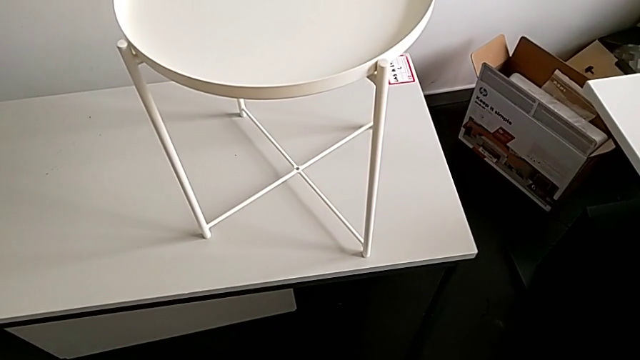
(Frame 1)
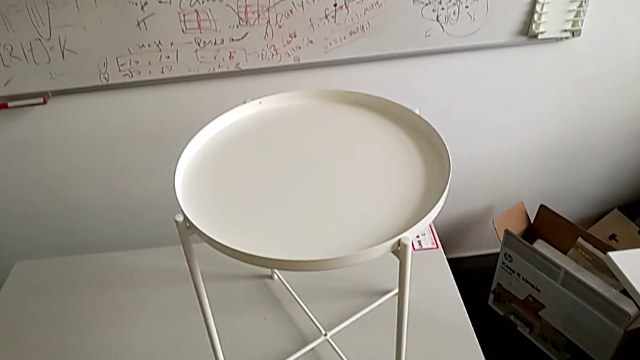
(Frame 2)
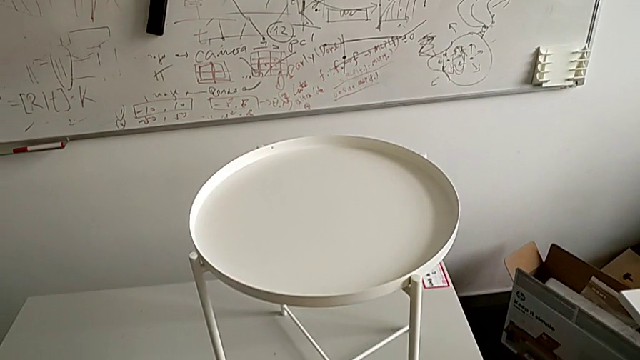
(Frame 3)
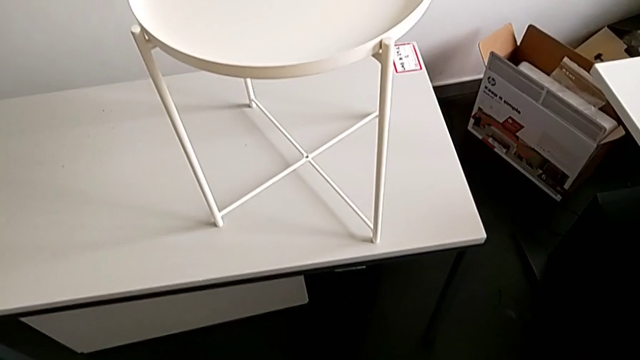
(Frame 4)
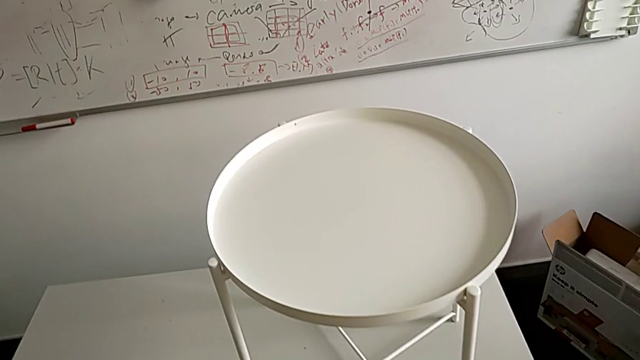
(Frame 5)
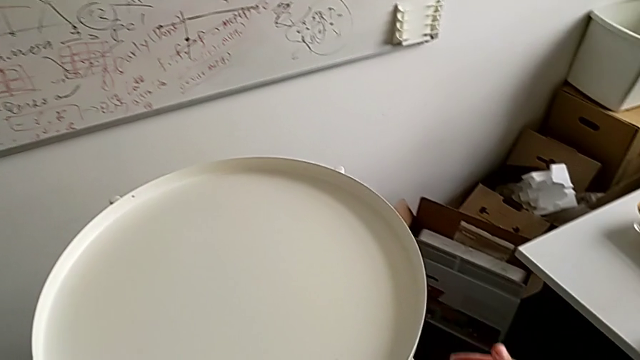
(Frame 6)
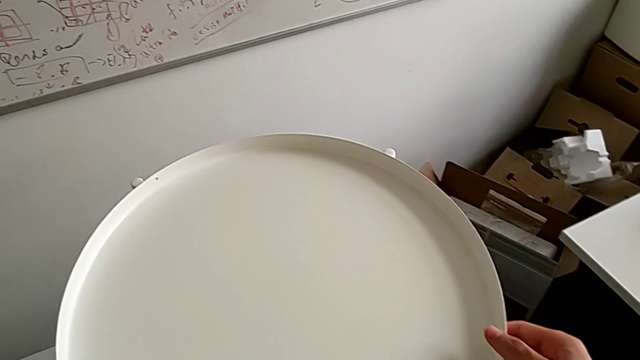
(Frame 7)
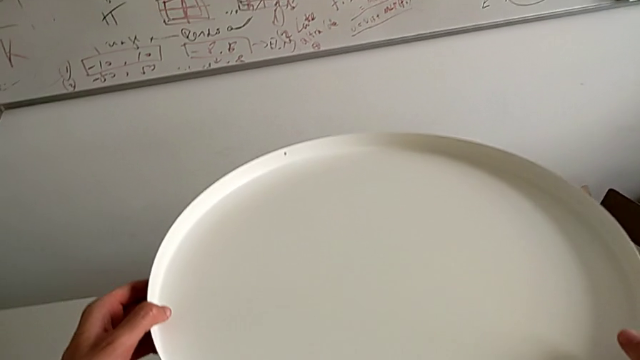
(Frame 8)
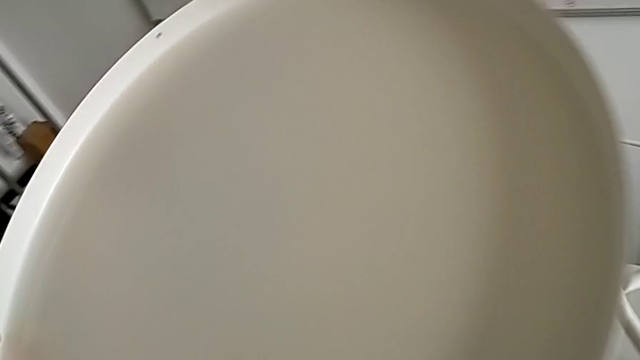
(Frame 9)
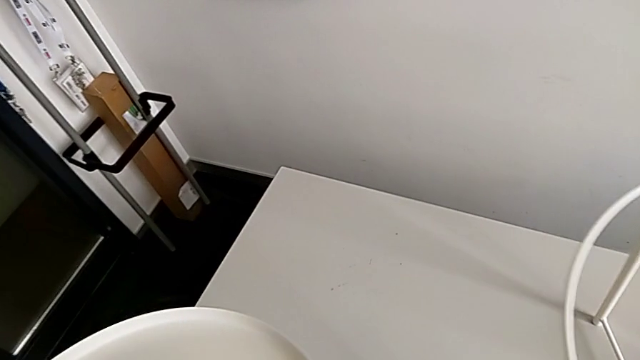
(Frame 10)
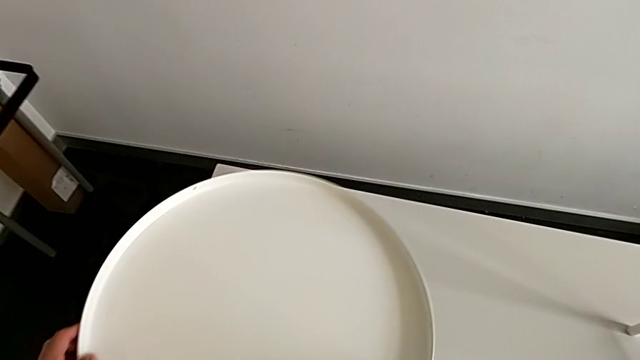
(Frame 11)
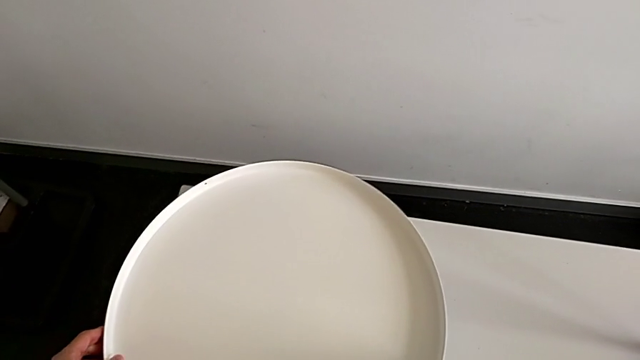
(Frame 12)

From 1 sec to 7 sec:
The camera wearer disassembles the top tray of the table. They approach the tray, disassemble it and place it.

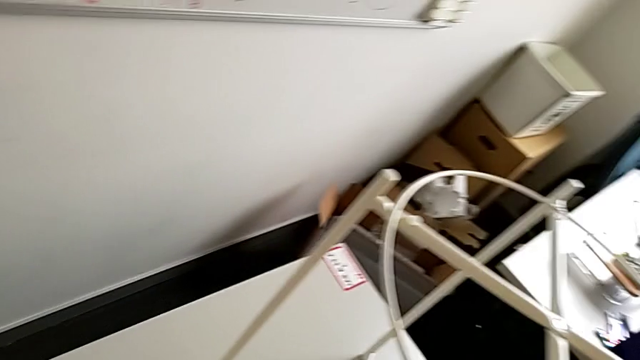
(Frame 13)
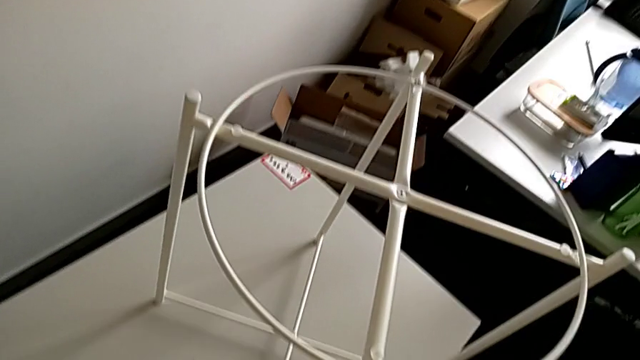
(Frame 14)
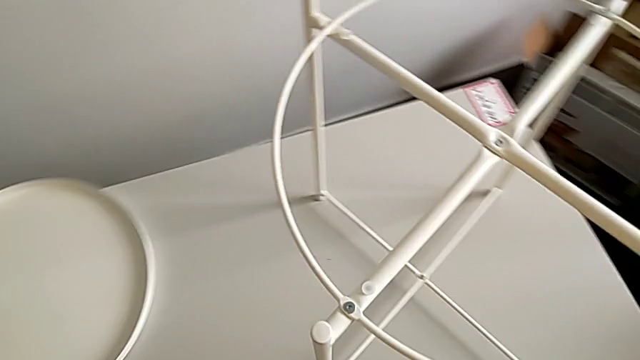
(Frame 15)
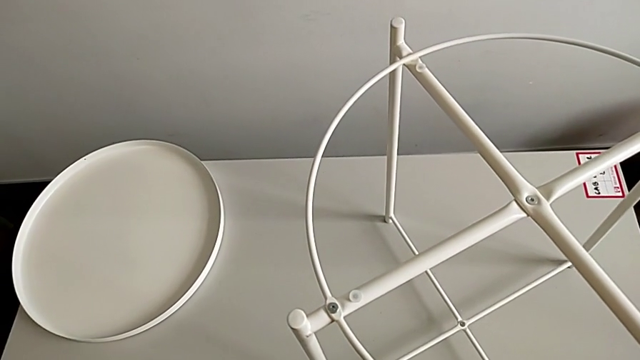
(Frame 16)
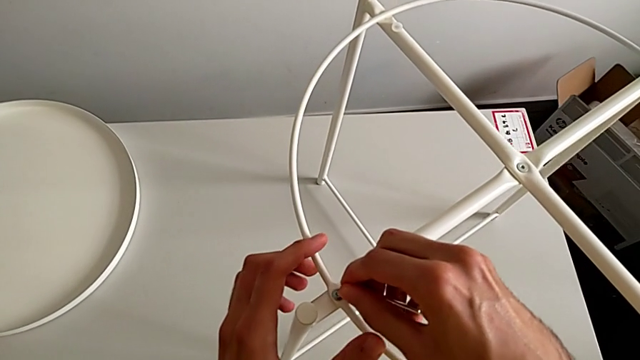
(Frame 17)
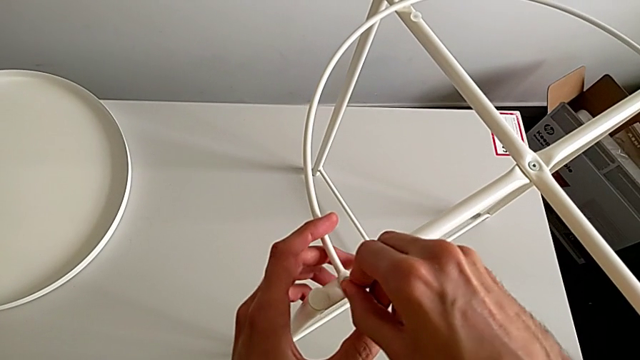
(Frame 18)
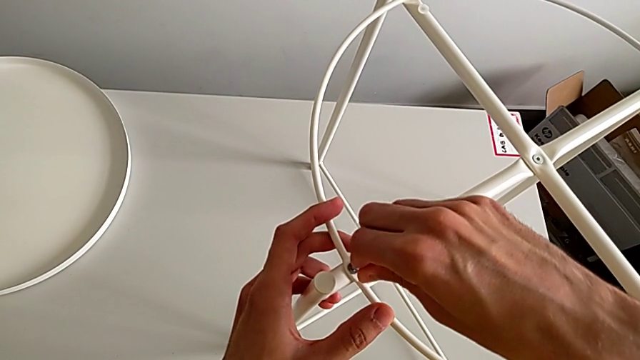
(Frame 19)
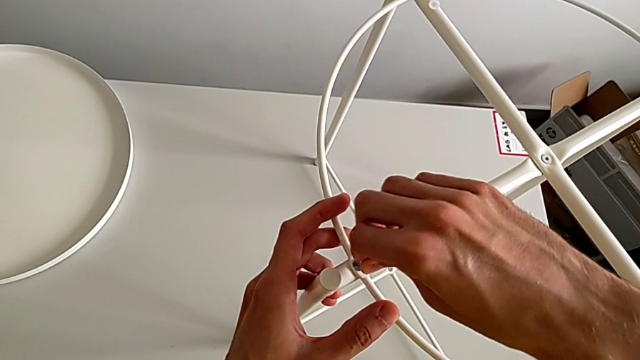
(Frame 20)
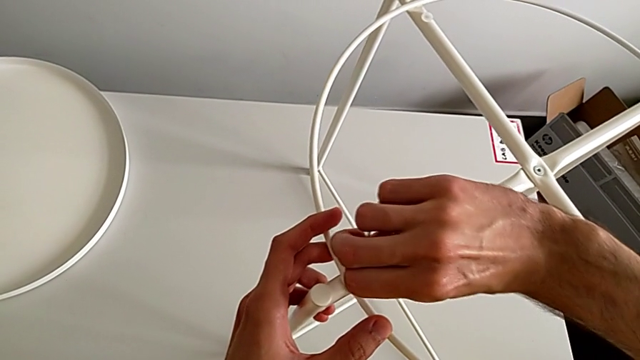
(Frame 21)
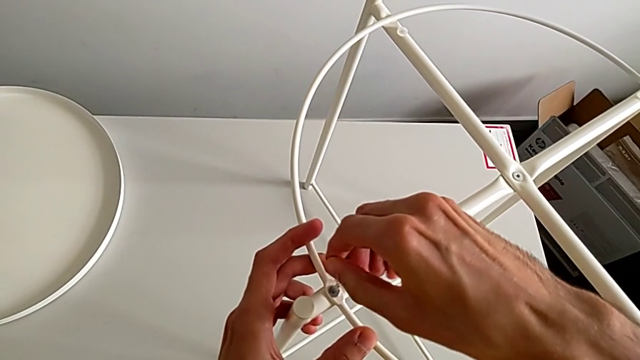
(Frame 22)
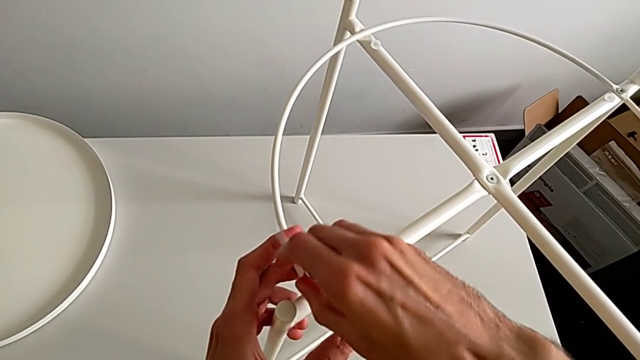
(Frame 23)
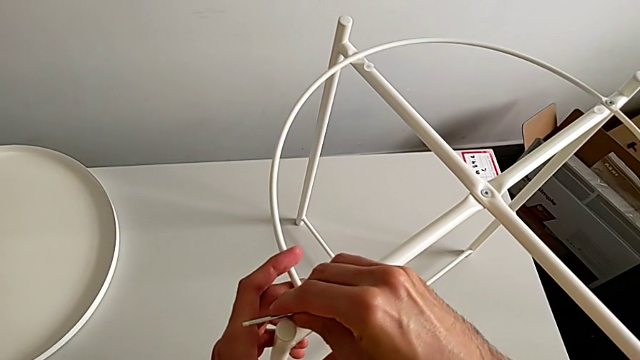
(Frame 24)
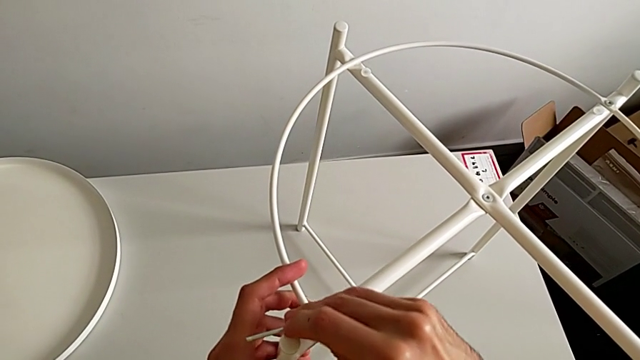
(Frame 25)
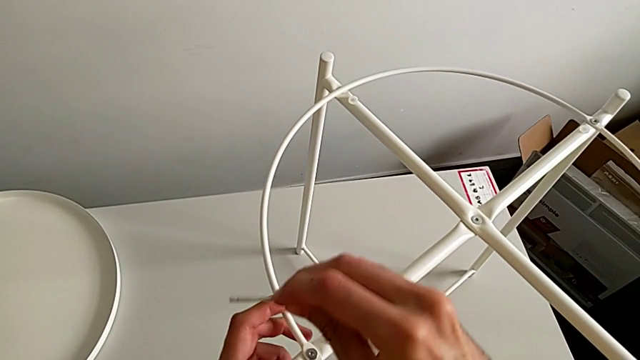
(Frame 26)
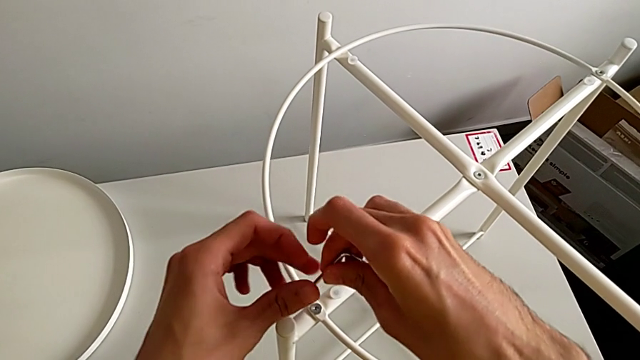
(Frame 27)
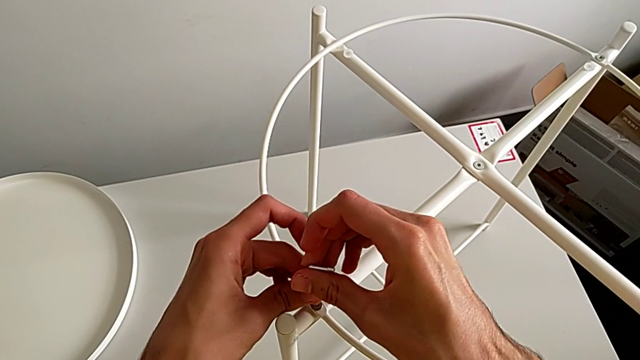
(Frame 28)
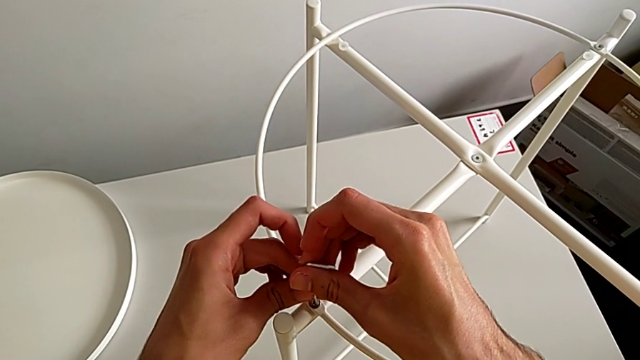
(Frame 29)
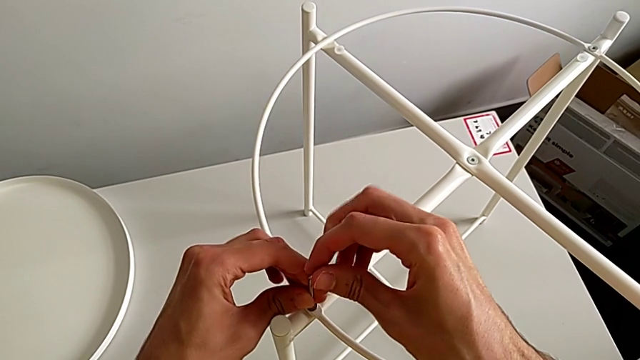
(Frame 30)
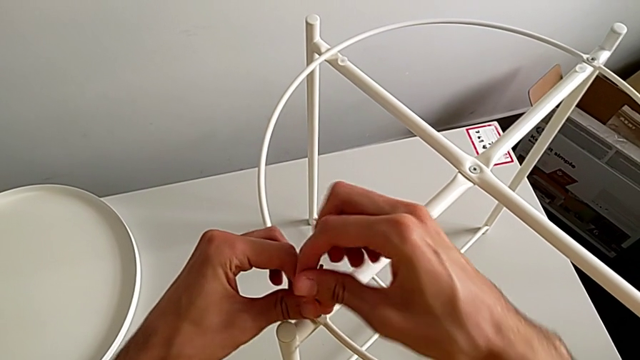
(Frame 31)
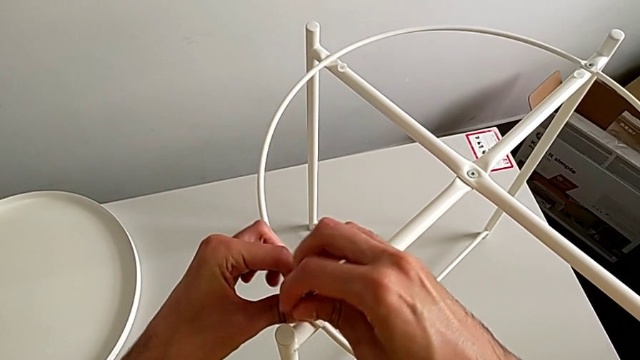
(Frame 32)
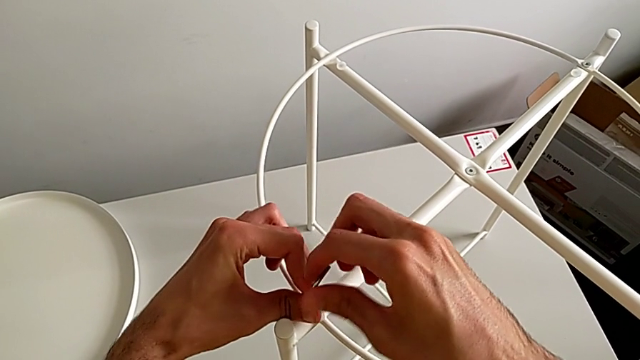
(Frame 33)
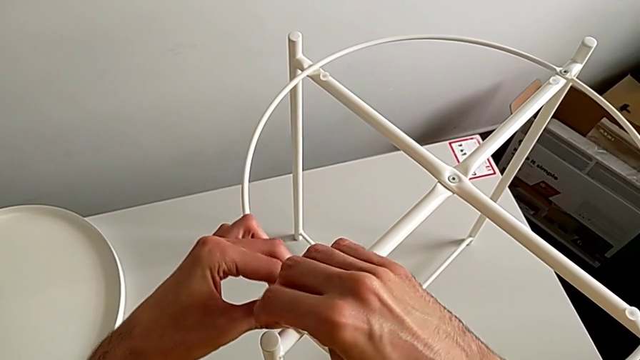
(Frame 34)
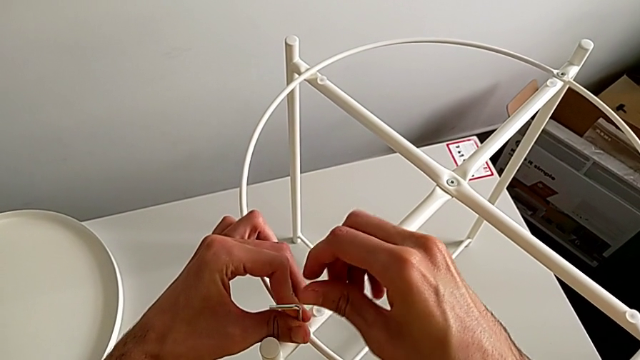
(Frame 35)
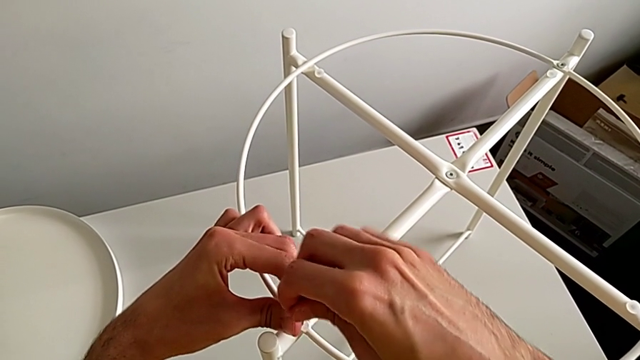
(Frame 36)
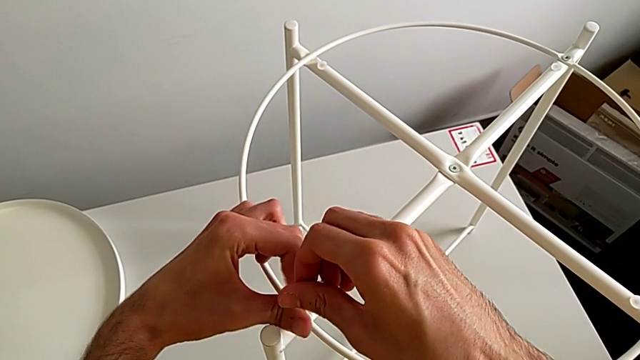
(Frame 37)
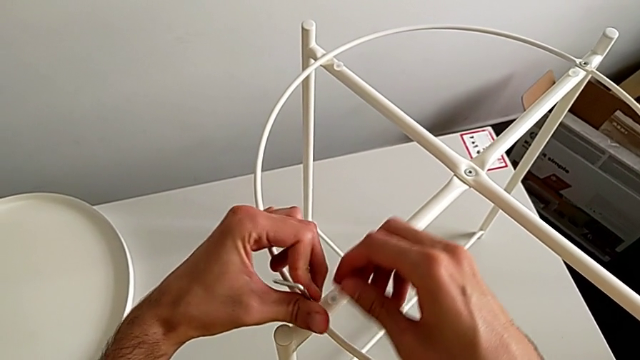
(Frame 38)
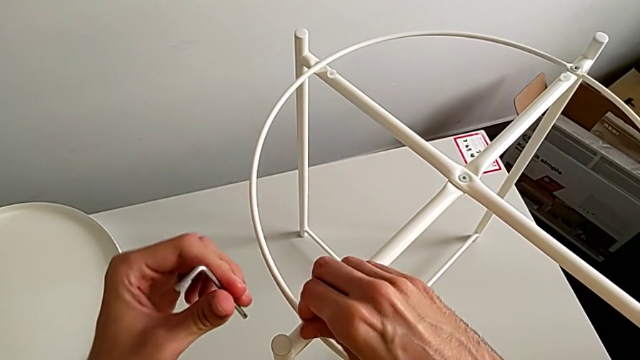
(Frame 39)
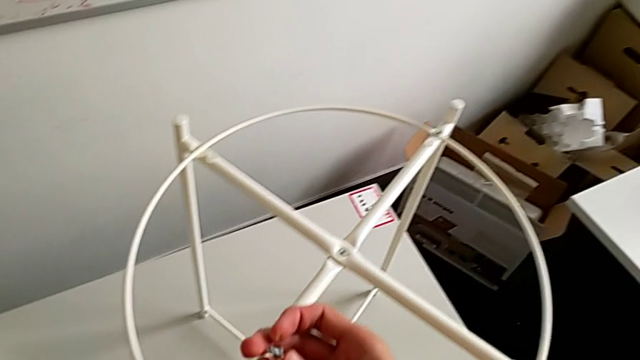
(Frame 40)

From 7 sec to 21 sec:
The camera wearer unscrews the first hex socket head from the top of the table. They approach the tray table, insert the Allen wrench, unscrew the hex socket head, withdraw the Allen wrench, insert the Allen wrench, unscrew the hex socket head, withdraw the Allen wrench and disassemble the hex socket head.

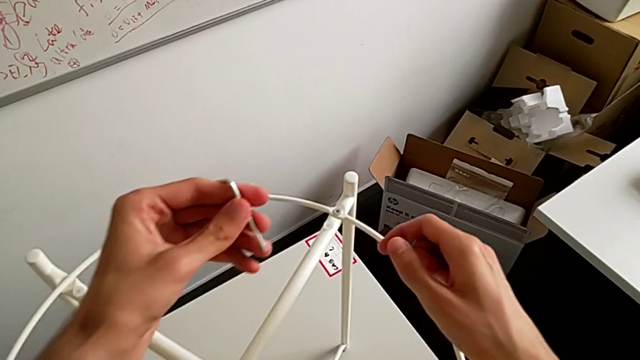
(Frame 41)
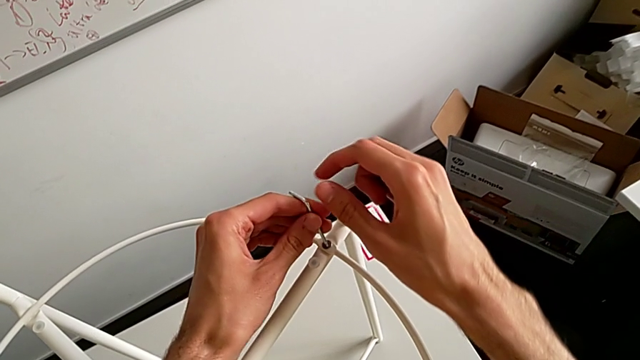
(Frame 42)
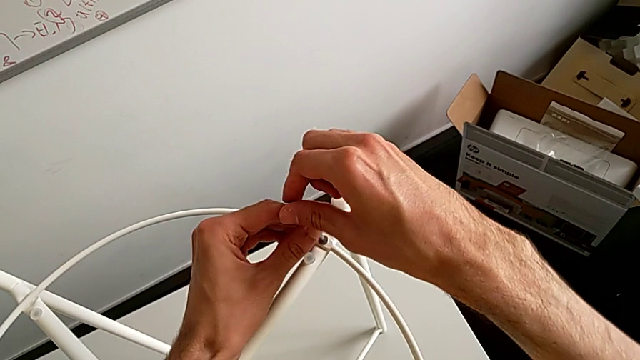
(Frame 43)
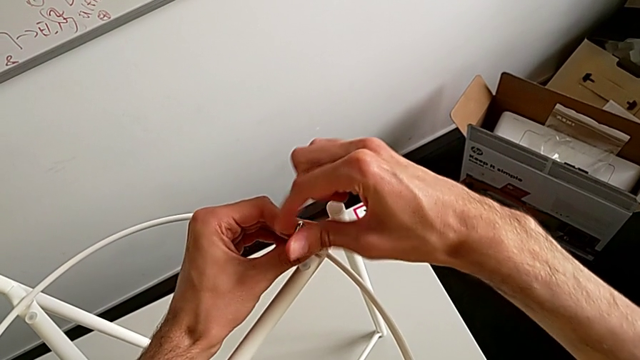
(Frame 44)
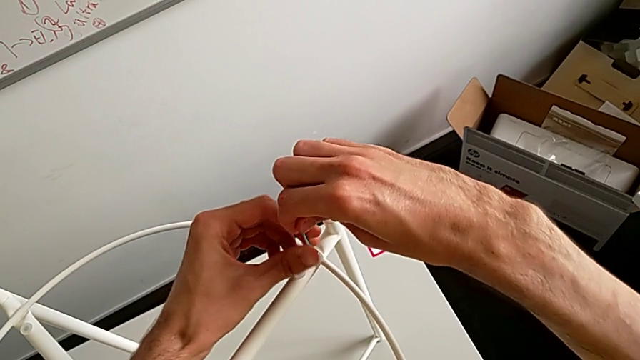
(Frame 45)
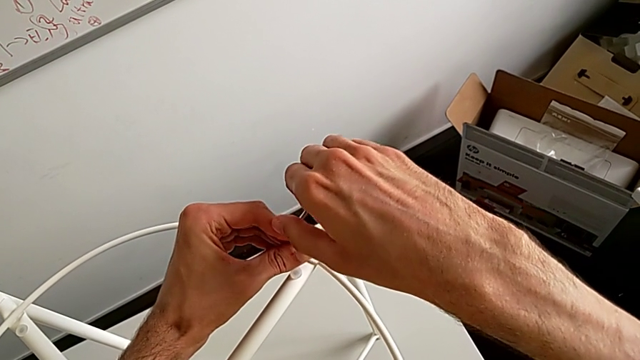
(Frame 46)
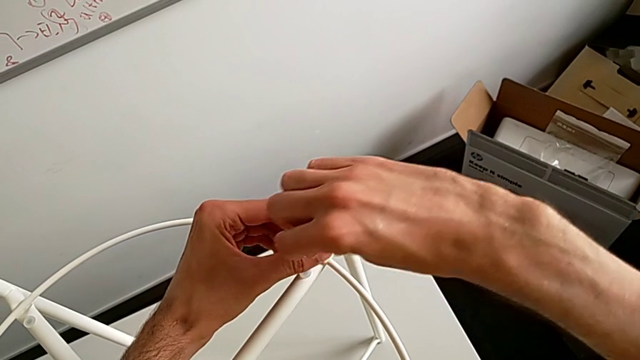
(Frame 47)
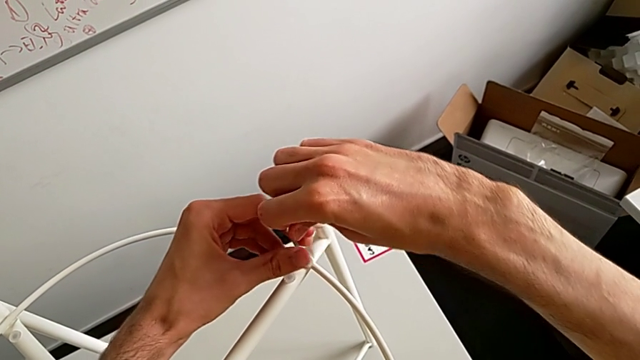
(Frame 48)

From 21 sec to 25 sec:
The camera wearer is unscrewing the second hex socket head from the top of the table. They insert the Allen wrench and begin to unscrew the hex socket head.
